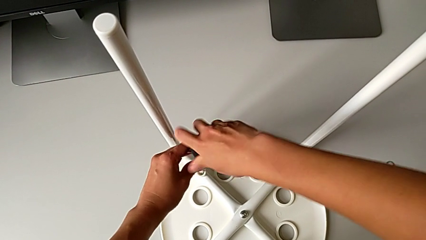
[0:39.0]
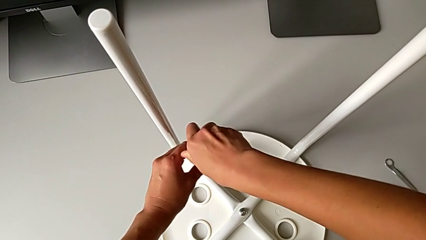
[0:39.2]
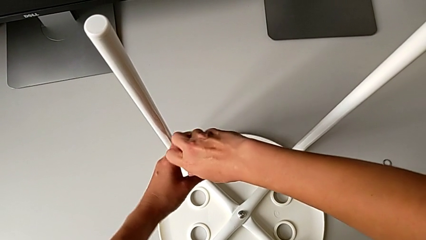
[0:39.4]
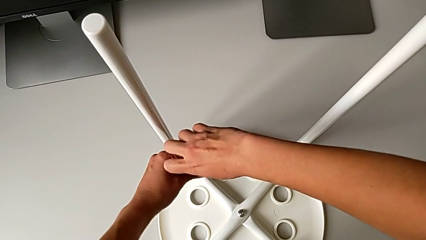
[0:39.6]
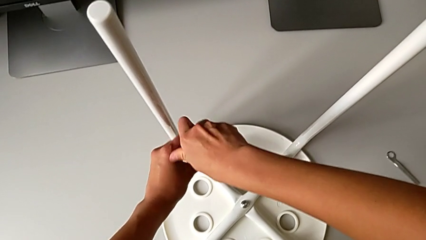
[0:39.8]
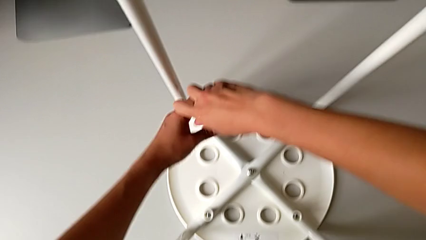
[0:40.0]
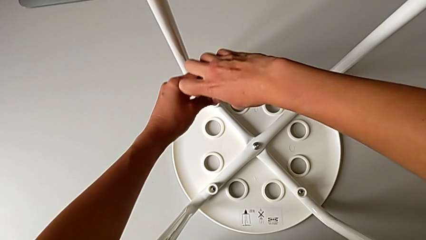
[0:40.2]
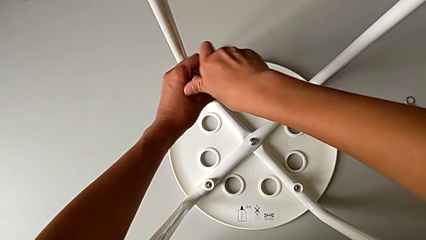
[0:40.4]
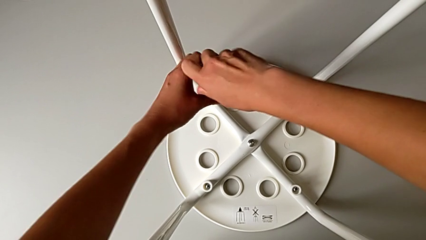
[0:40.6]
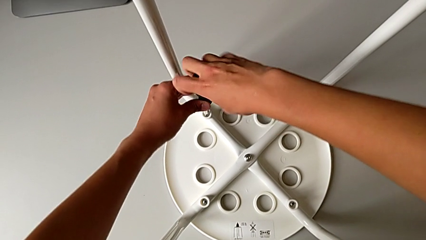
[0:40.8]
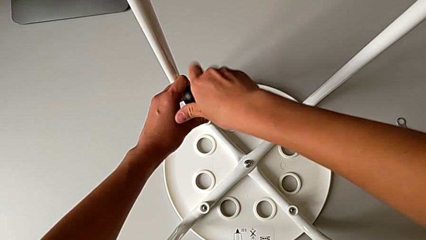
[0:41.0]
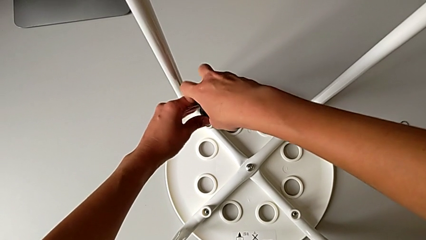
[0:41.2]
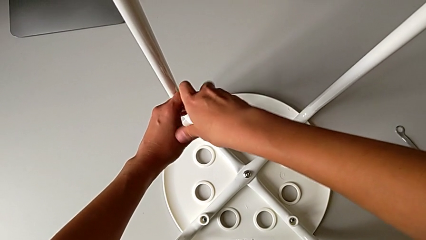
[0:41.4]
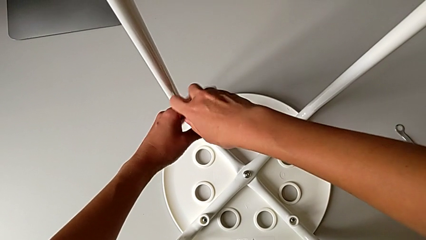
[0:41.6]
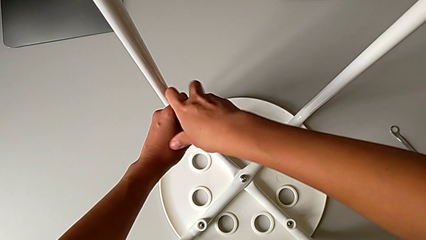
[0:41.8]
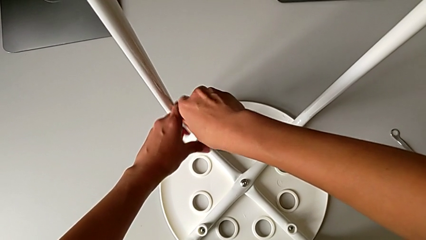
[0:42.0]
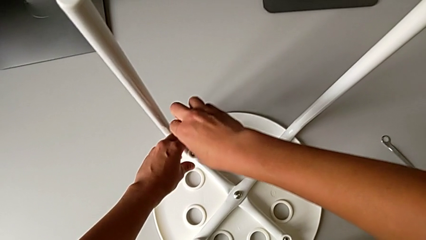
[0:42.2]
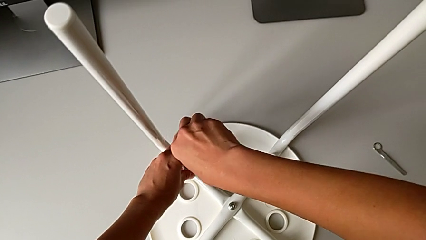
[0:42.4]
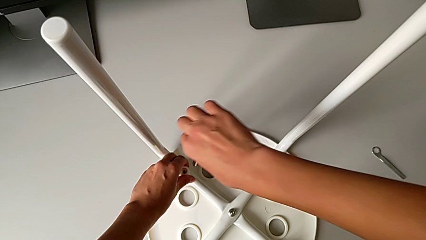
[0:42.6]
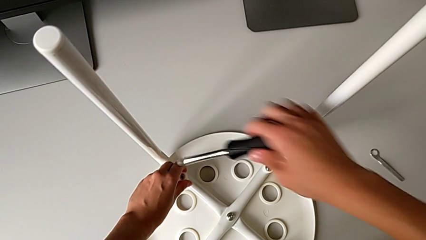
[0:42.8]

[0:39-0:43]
The camera wearer is unscrewing the fourth screw. They keep unscrewing the fourth screw and grab the washer.

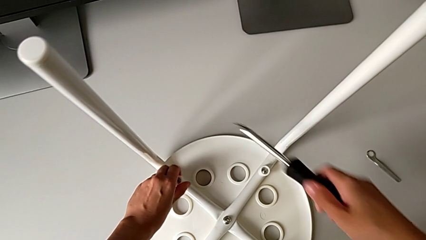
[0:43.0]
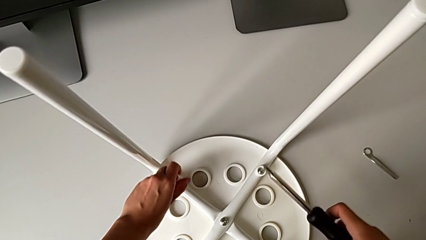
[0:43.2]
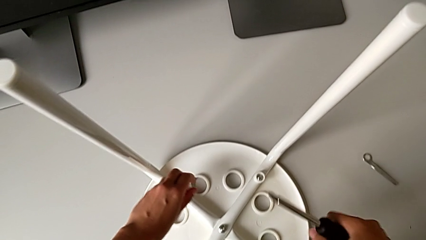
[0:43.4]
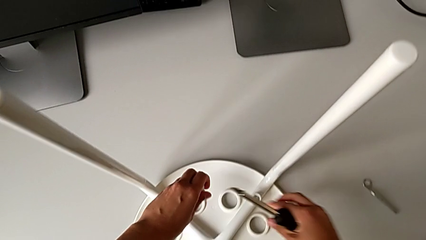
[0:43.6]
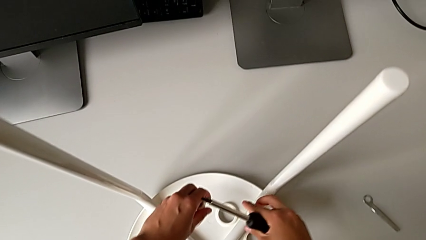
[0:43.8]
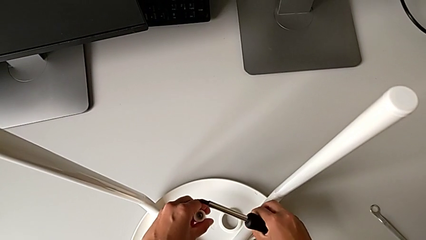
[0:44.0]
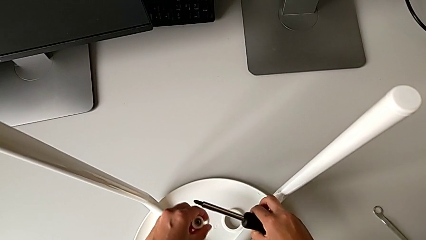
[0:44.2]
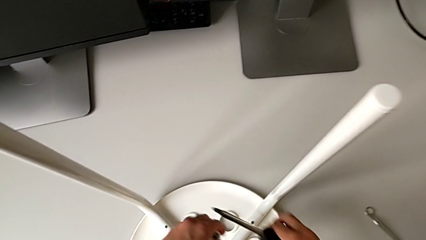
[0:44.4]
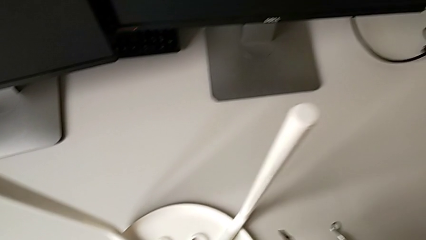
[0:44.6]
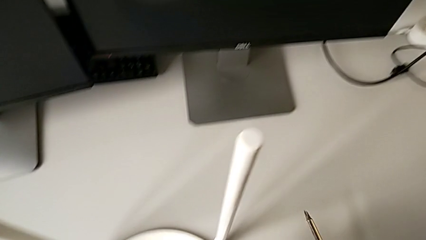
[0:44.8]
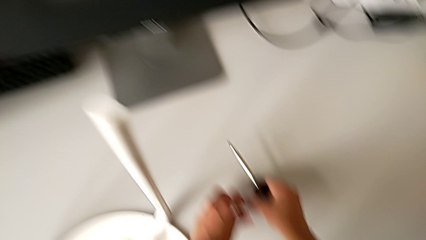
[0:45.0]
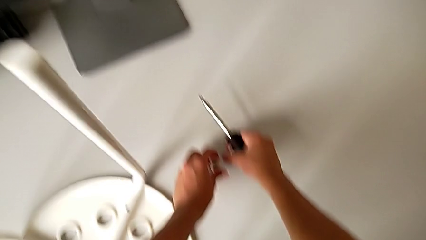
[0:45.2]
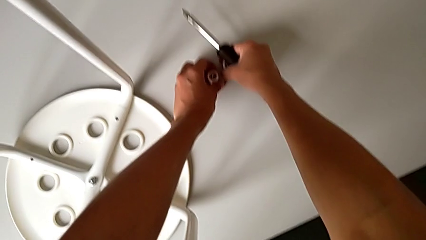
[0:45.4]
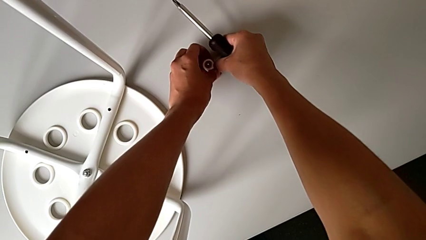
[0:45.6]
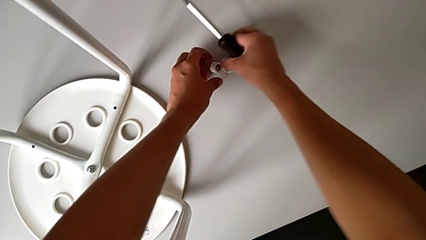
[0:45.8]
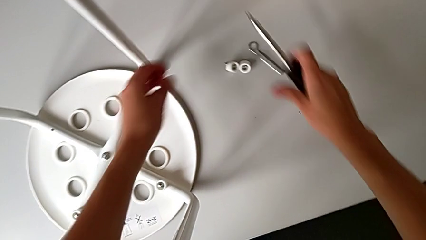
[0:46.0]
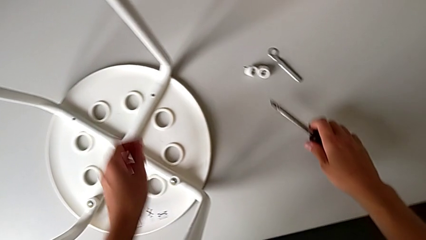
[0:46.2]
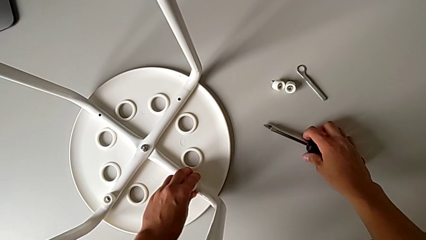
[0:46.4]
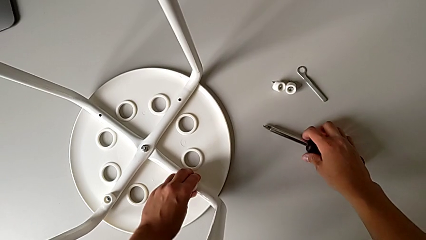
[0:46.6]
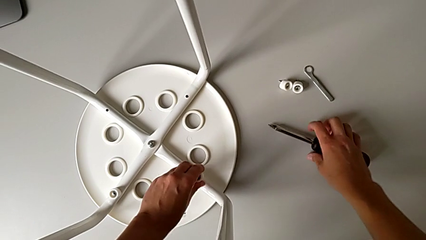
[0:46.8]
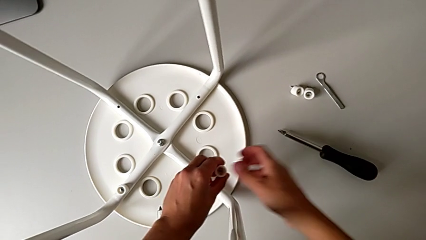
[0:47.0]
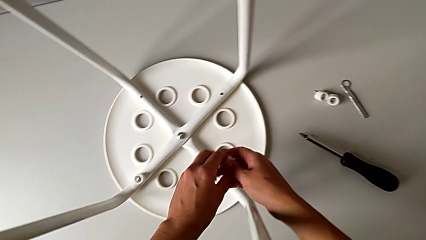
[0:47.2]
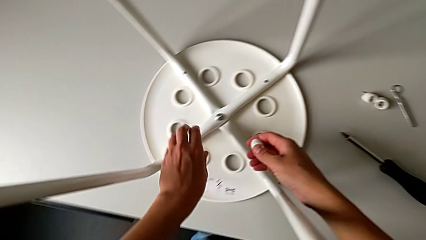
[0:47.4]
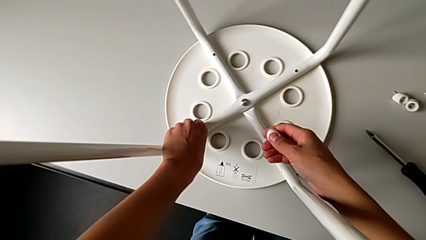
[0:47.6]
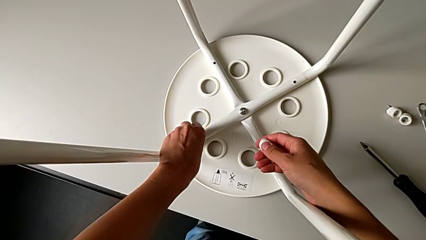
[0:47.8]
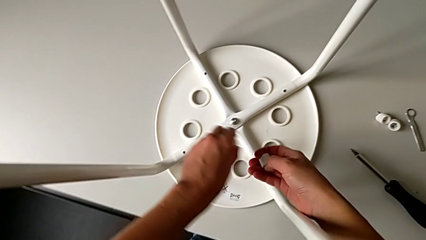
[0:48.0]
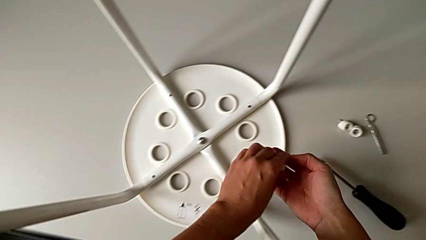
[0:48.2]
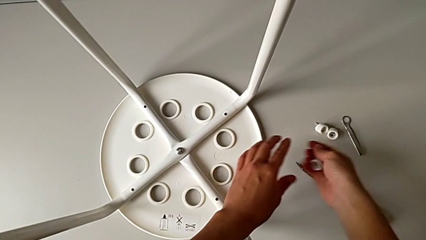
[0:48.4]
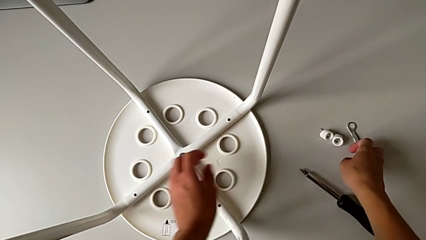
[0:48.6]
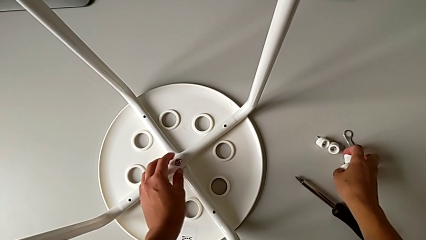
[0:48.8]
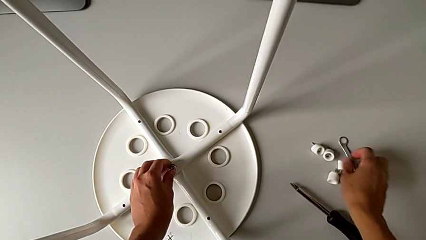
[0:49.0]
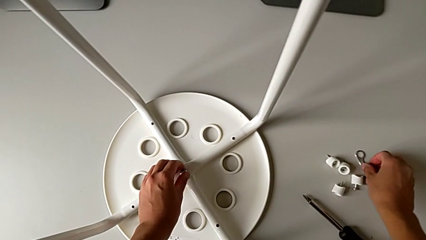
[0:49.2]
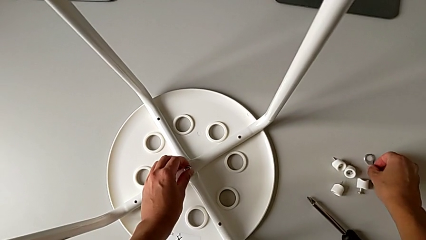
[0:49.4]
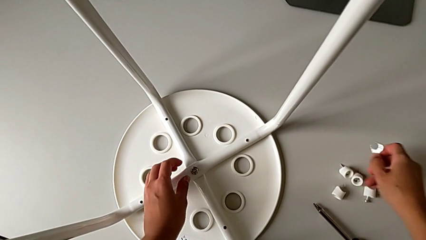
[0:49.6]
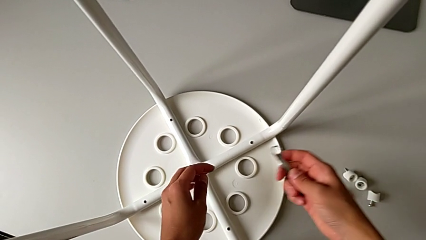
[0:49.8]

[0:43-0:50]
The camera wearer removes the screws. They disassemble the fourth screw, disassemble the first screw, grab the approach screw and drop it. They disassemble the second screw, place the screwdriver with the right hand, approach the third screw with the right hand, disassemble the third washer, drop the screw with the right hand and grab the hexagonal wrench with the right hand. They lift it.

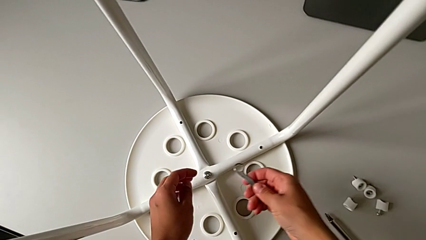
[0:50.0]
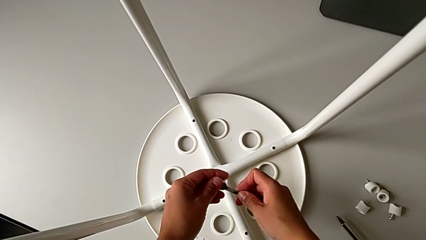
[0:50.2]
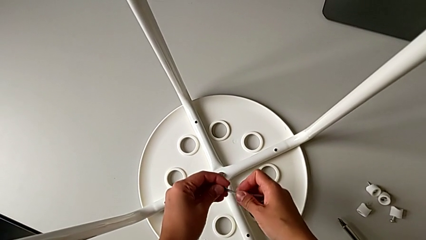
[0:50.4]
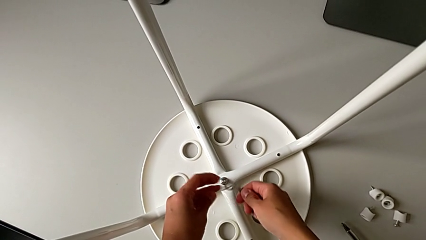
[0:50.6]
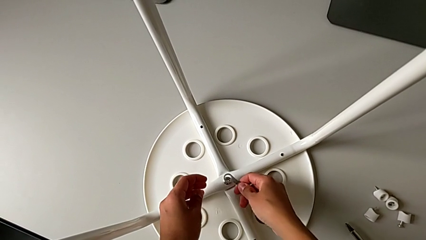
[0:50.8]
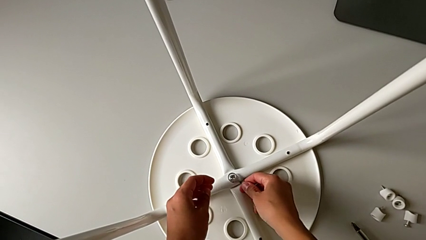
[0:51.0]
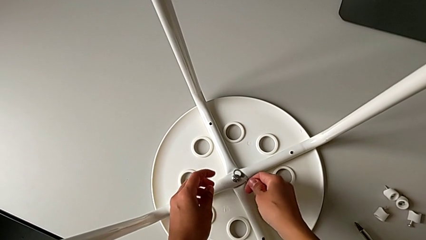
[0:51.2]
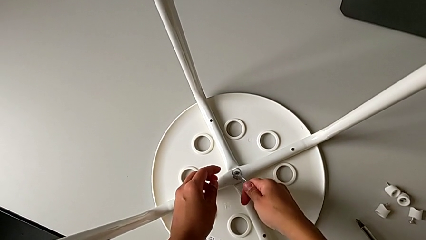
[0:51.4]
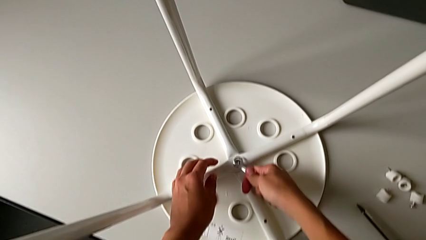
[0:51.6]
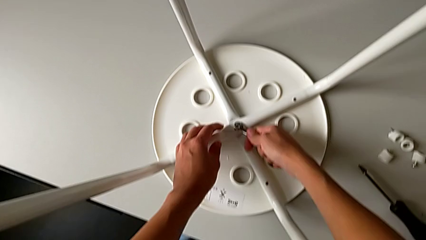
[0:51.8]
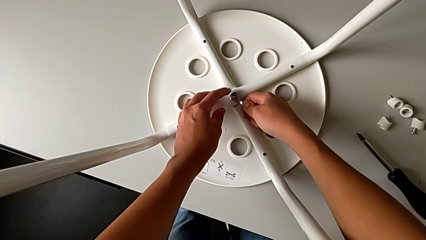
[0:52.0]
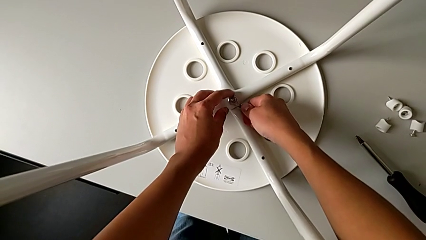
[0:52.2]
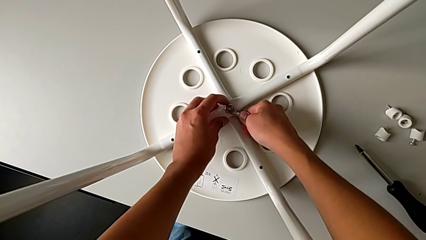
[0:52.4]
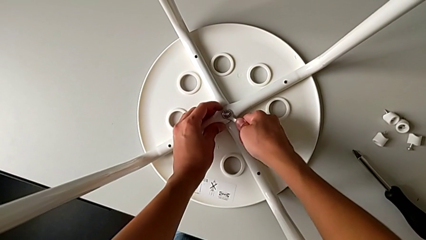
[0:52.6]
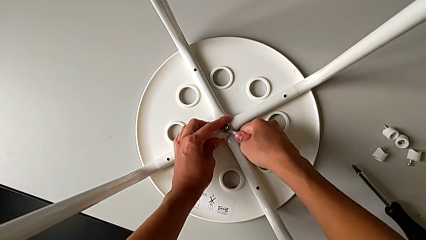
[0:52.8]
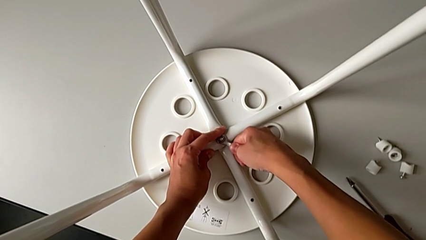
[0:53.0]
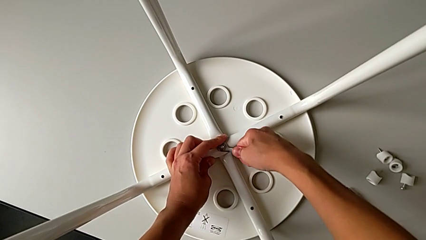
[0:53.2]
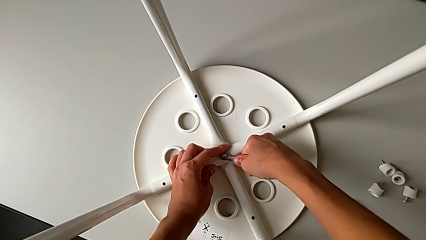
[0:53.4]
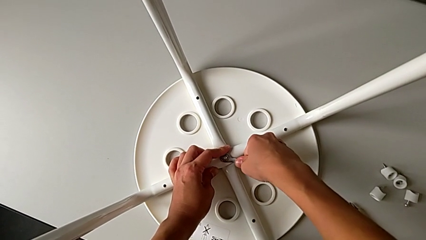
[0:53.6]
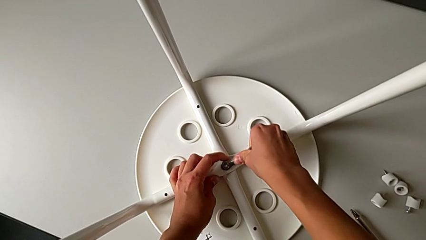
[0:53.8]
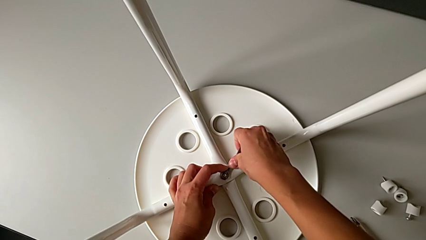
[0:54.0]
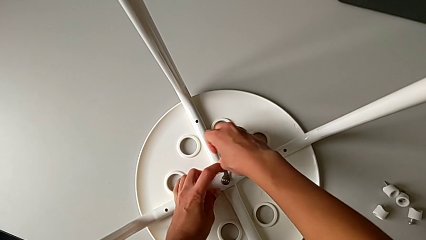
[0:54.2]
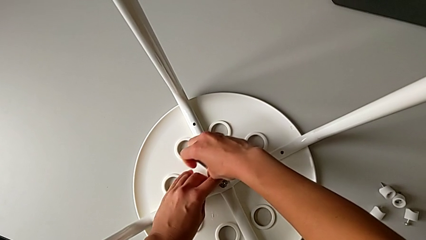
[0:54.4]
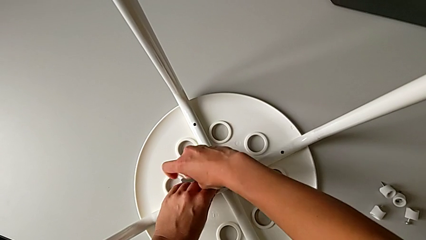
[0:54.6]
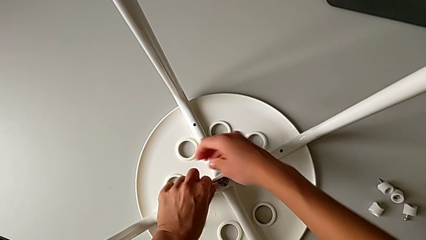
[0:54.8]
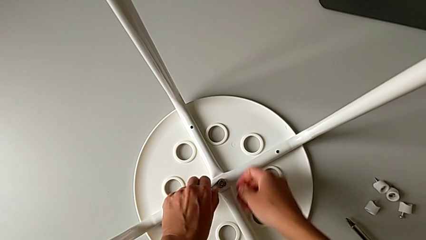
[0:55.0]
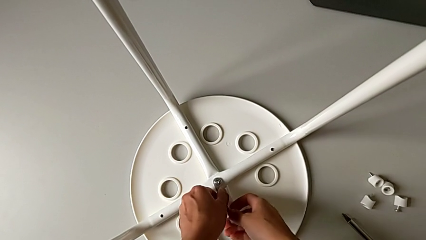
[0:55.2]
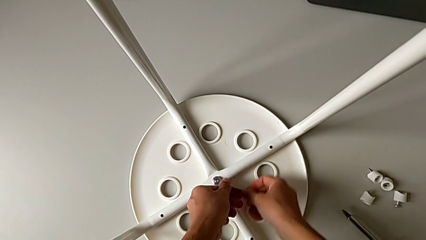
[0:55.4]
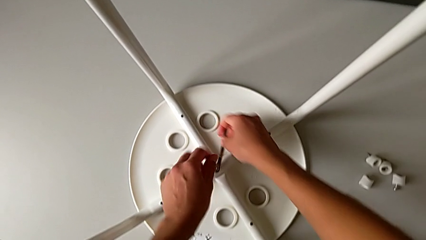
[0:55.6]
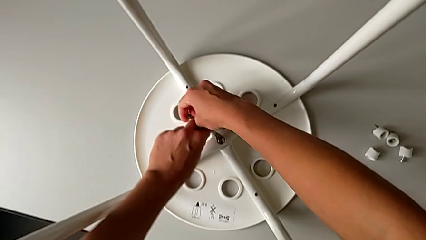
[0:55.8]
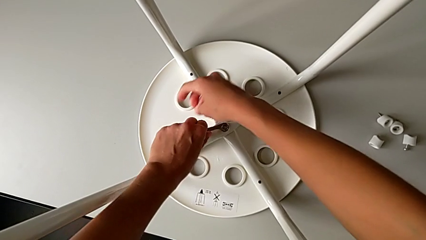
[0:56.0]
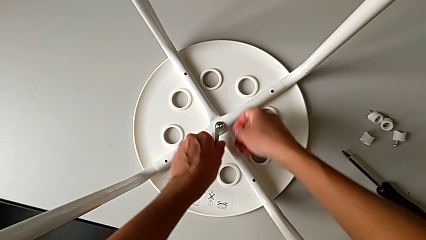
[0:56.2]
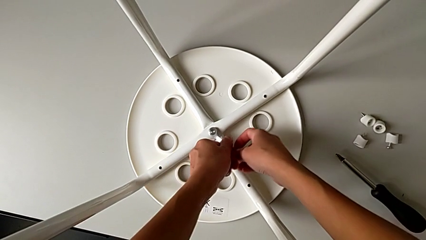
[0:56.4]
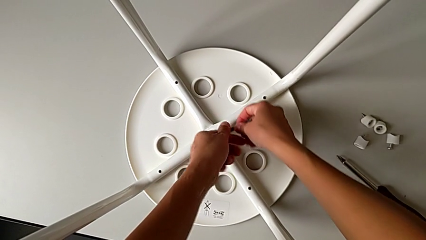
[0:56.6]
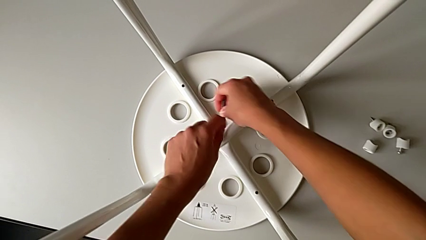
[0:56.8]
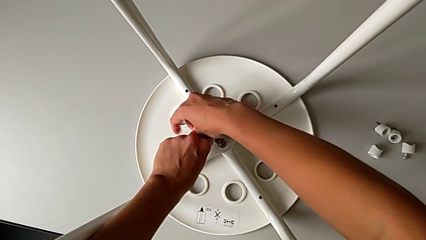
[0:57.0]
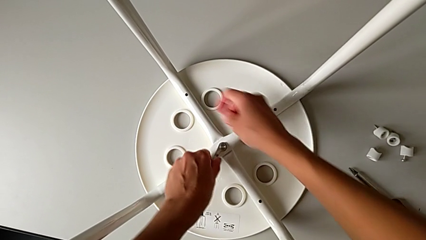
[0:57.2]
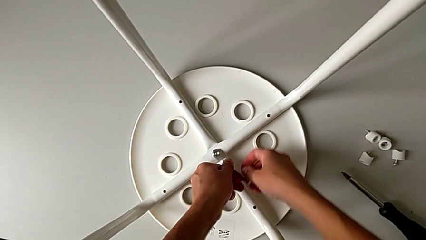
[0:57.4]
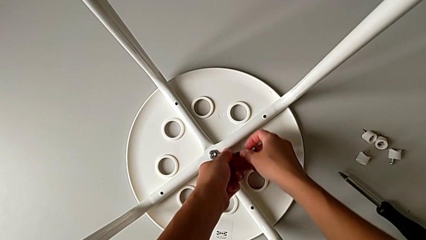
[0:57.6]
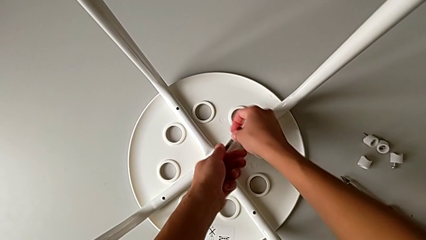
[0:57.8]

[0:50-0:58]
The camera wearer is unscrewing the middle hex nut. They approach the hexagonal wrench, insert it and unscrew the middle hex nut.
